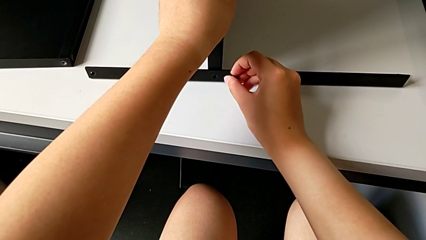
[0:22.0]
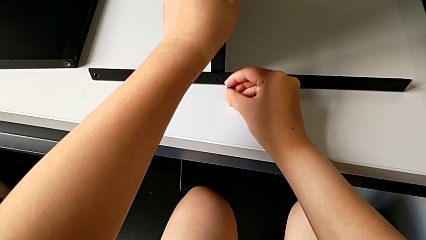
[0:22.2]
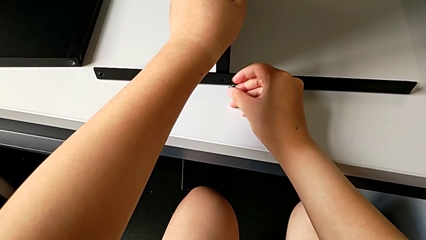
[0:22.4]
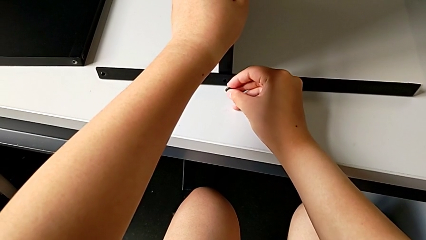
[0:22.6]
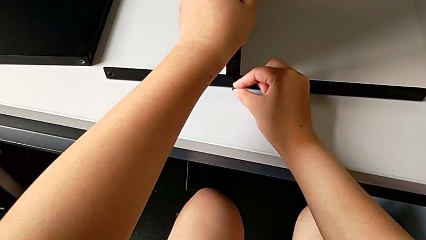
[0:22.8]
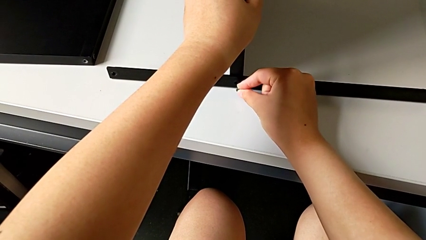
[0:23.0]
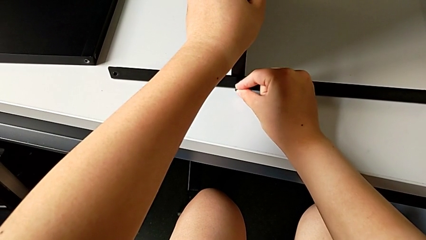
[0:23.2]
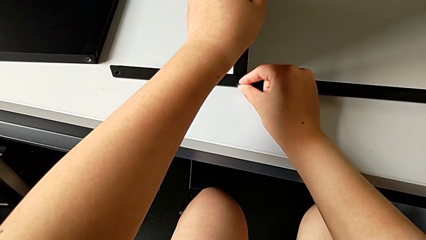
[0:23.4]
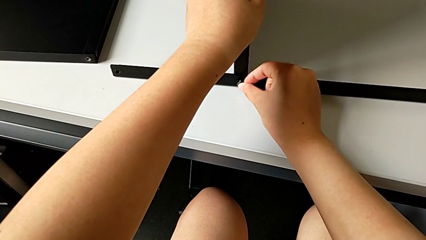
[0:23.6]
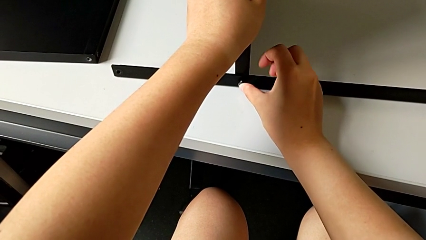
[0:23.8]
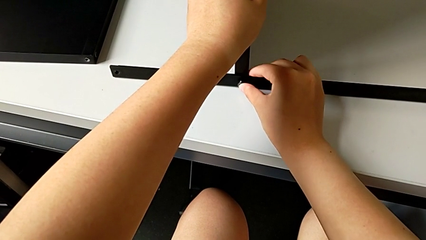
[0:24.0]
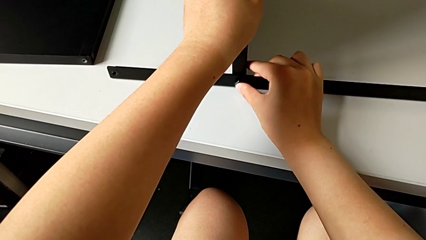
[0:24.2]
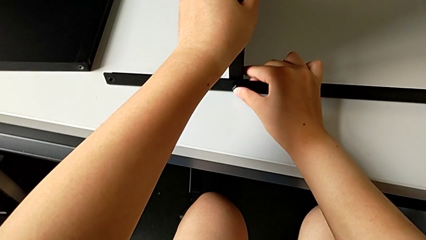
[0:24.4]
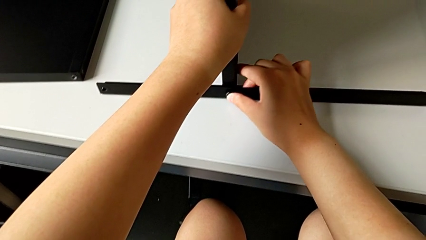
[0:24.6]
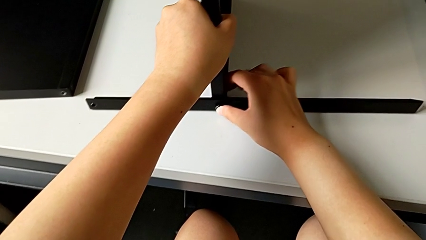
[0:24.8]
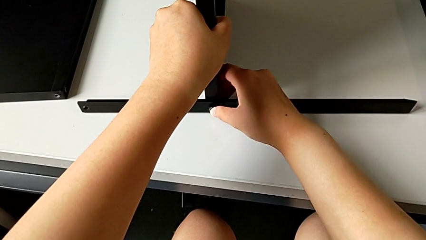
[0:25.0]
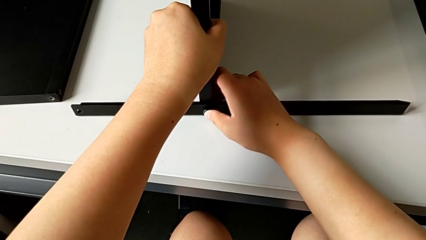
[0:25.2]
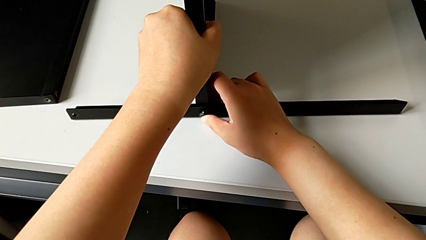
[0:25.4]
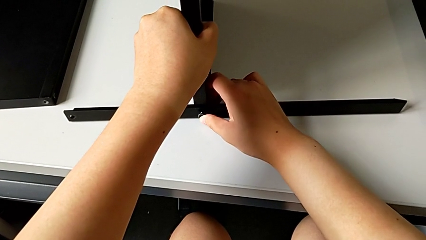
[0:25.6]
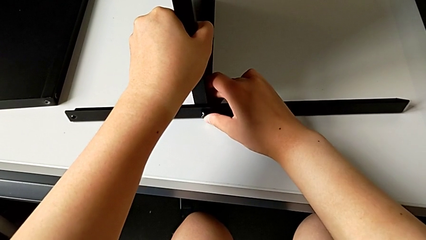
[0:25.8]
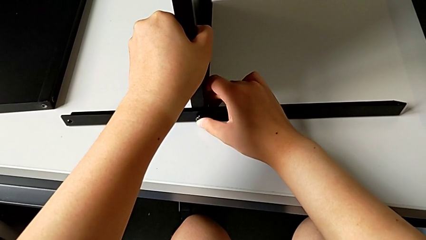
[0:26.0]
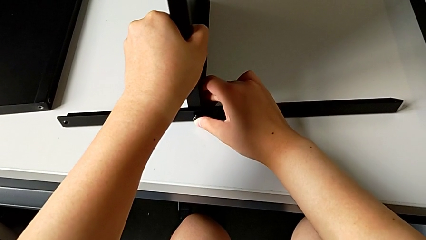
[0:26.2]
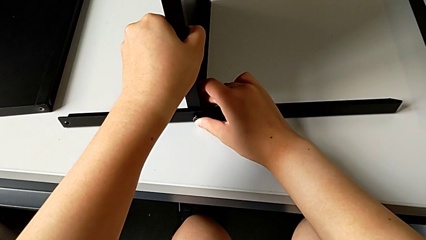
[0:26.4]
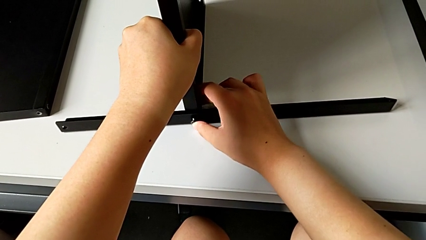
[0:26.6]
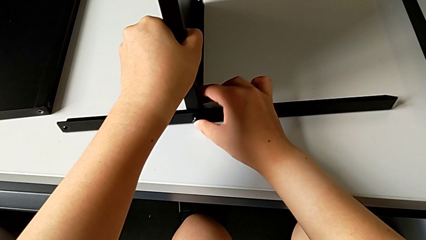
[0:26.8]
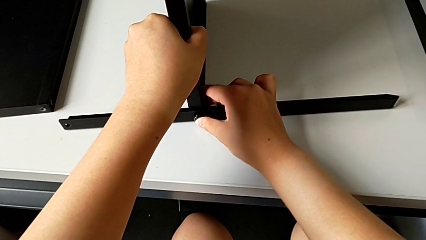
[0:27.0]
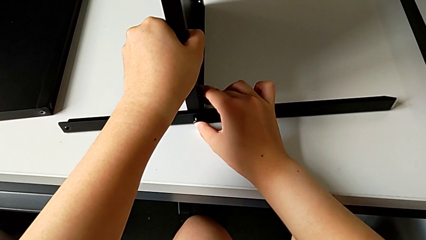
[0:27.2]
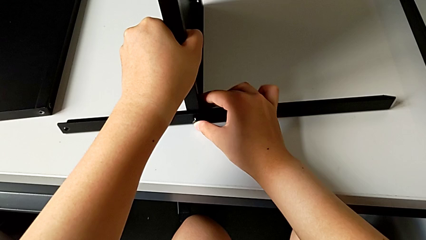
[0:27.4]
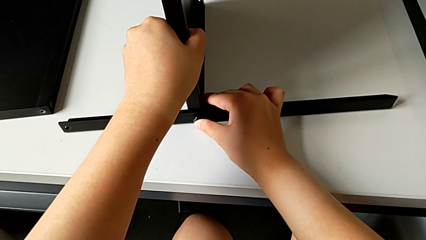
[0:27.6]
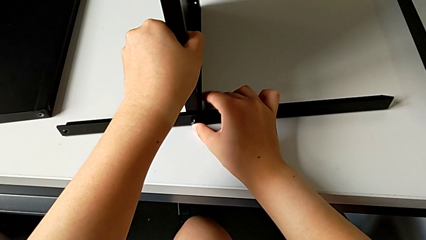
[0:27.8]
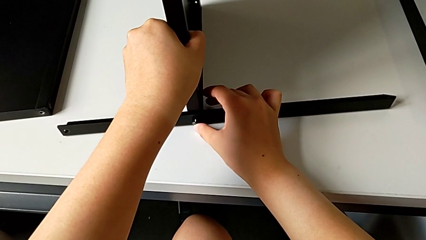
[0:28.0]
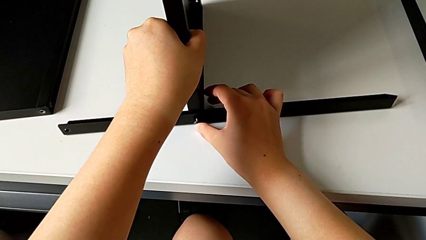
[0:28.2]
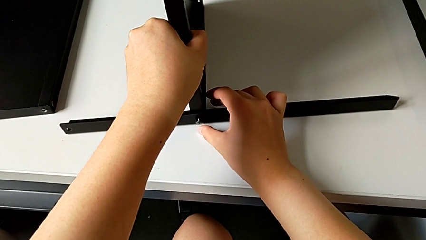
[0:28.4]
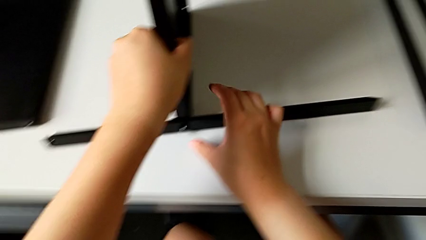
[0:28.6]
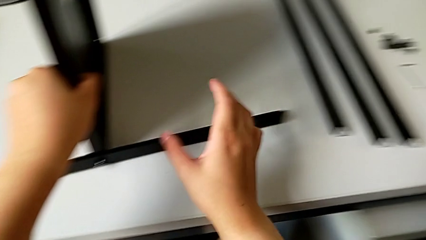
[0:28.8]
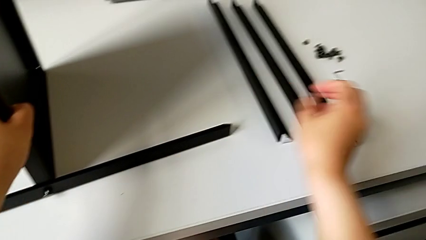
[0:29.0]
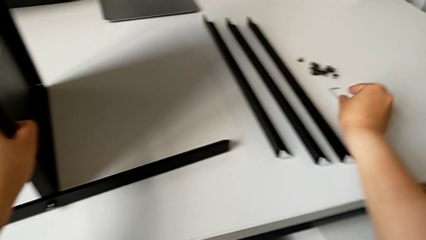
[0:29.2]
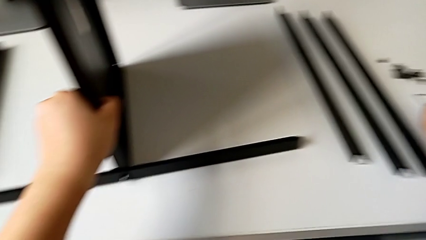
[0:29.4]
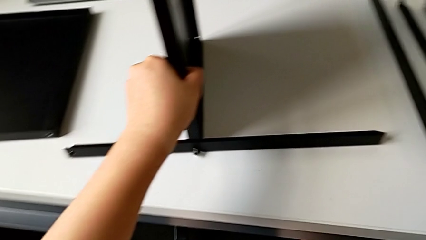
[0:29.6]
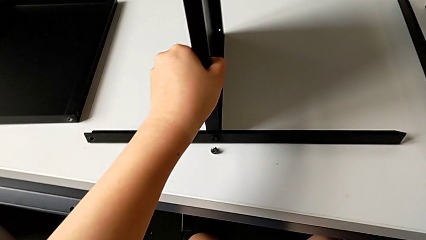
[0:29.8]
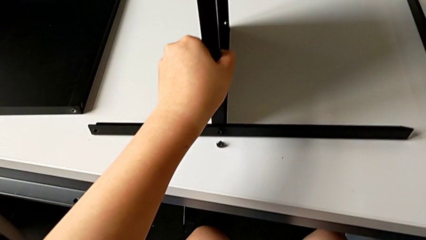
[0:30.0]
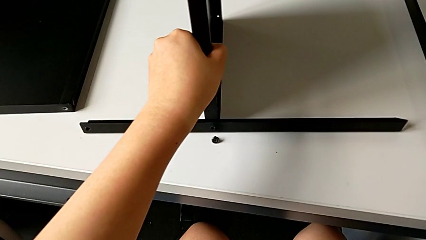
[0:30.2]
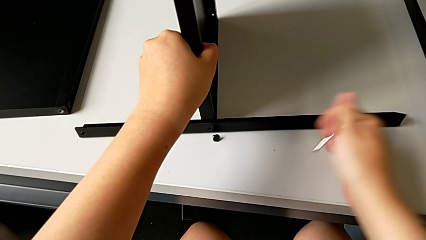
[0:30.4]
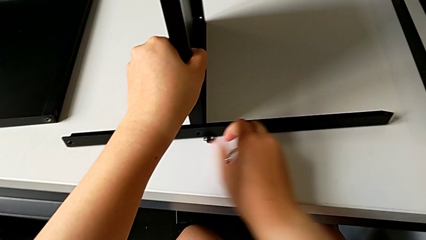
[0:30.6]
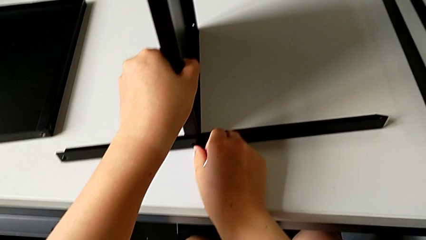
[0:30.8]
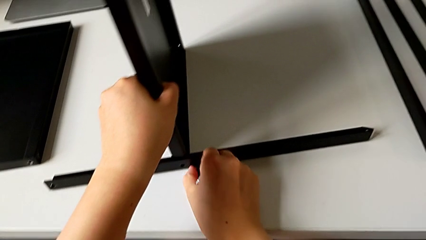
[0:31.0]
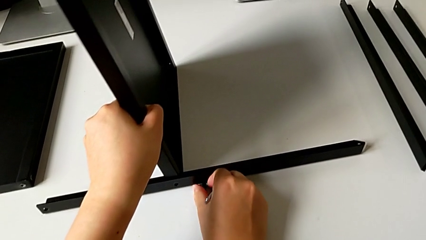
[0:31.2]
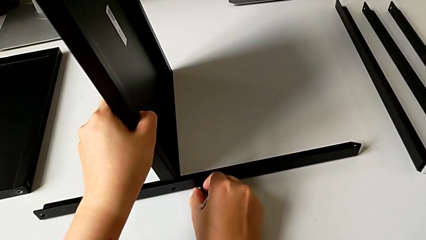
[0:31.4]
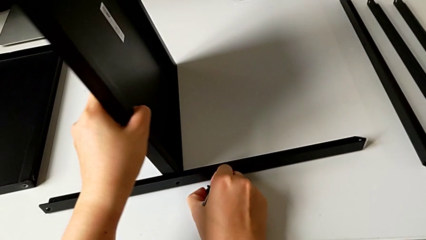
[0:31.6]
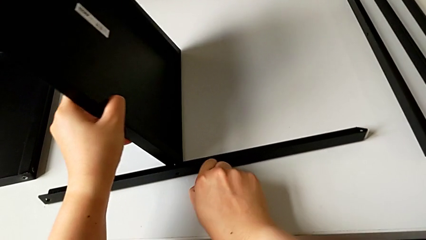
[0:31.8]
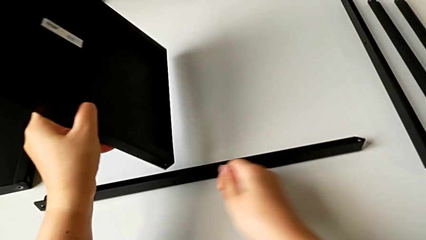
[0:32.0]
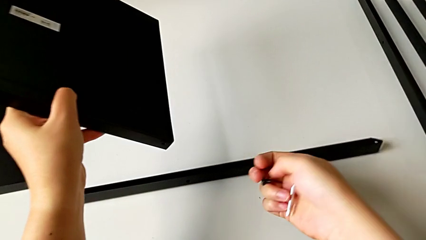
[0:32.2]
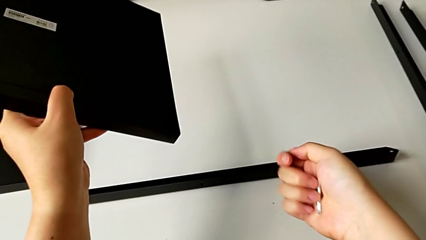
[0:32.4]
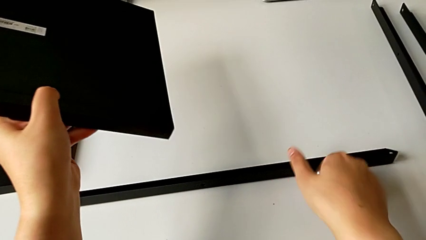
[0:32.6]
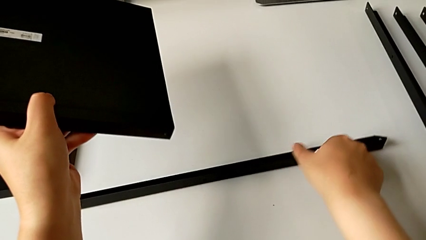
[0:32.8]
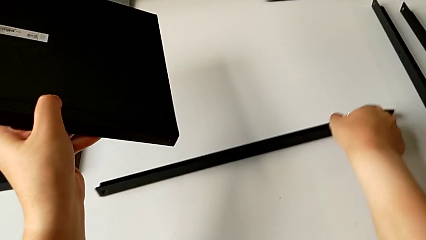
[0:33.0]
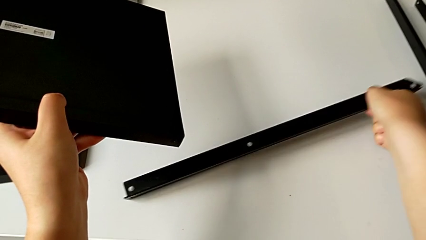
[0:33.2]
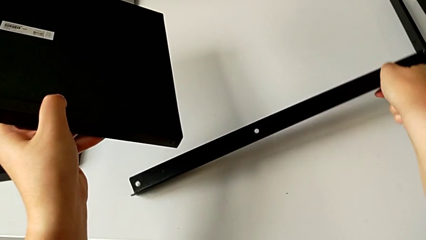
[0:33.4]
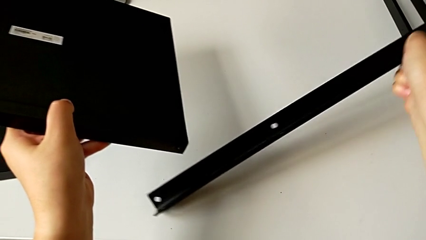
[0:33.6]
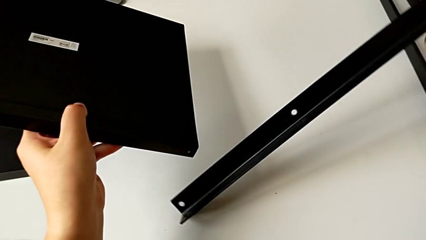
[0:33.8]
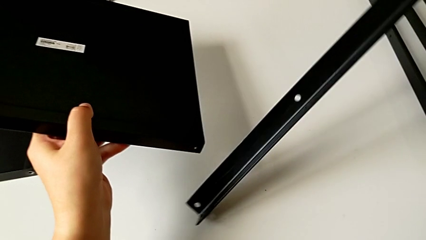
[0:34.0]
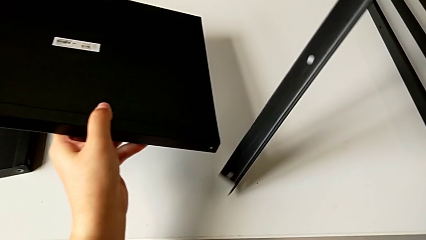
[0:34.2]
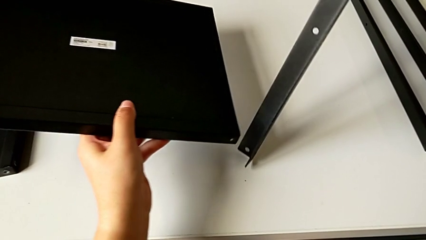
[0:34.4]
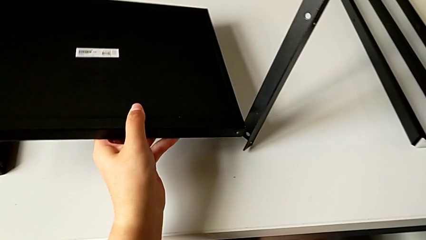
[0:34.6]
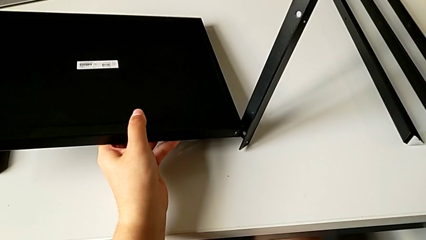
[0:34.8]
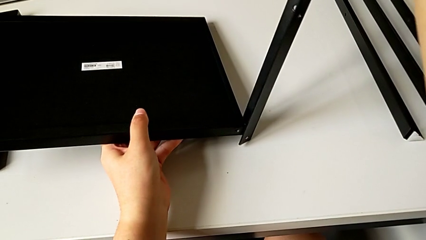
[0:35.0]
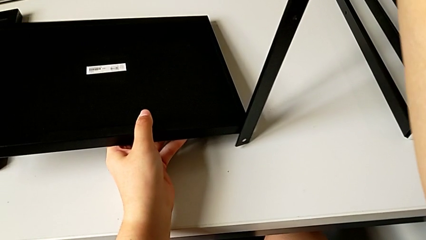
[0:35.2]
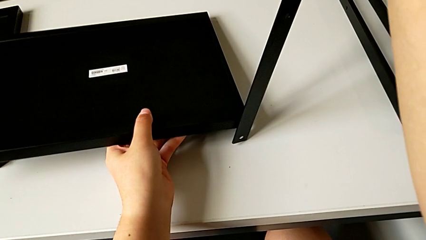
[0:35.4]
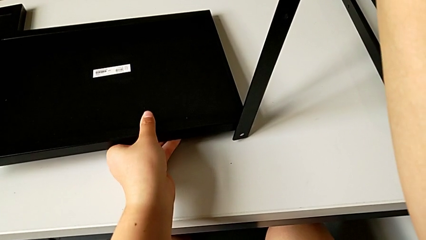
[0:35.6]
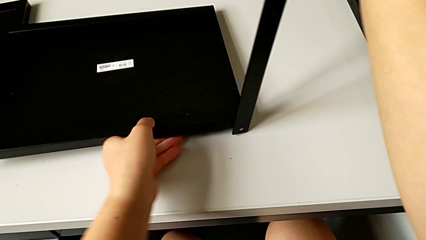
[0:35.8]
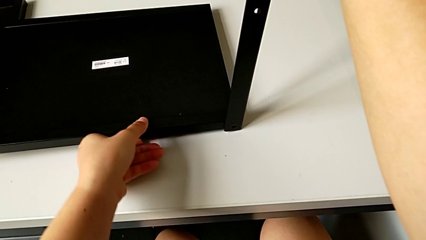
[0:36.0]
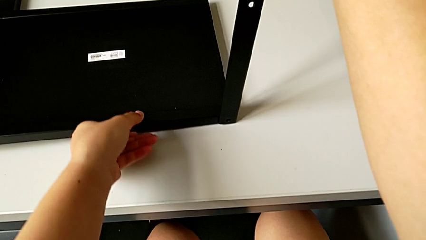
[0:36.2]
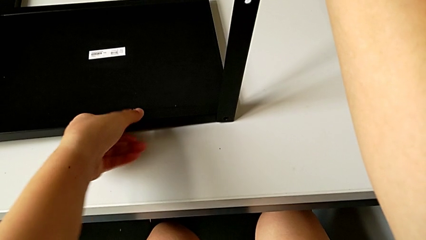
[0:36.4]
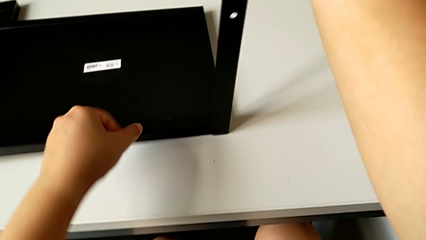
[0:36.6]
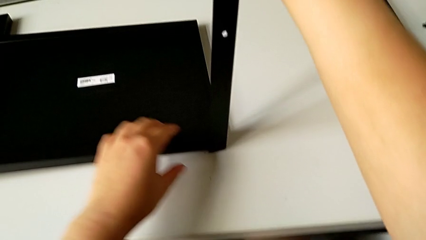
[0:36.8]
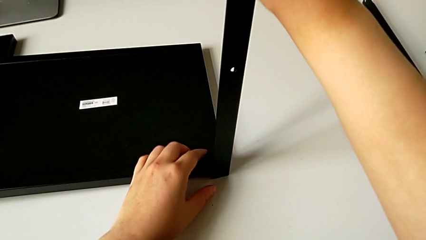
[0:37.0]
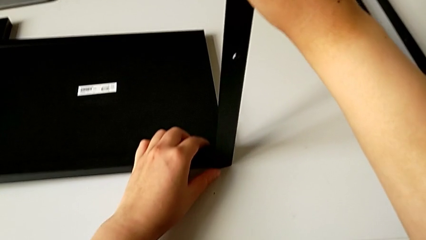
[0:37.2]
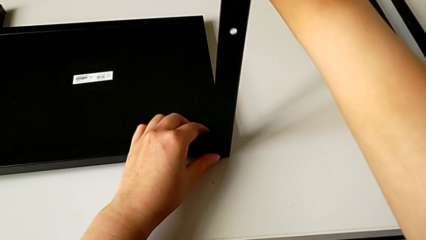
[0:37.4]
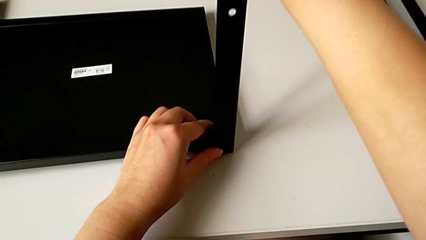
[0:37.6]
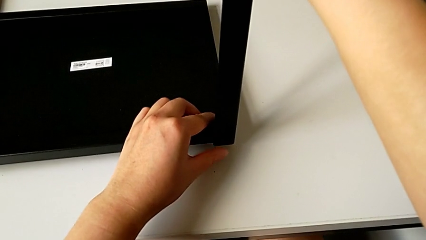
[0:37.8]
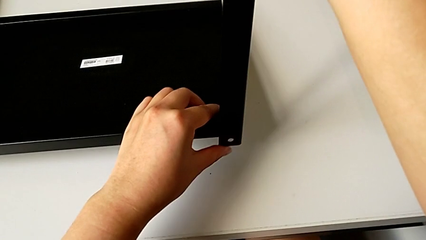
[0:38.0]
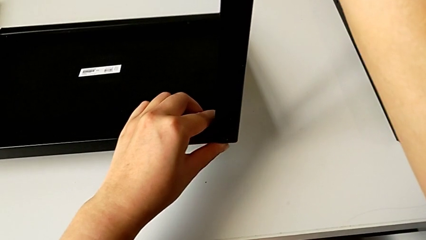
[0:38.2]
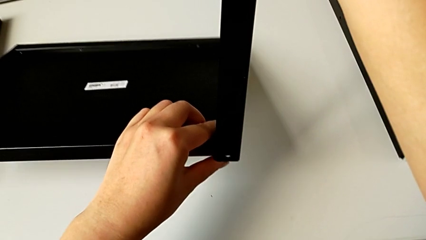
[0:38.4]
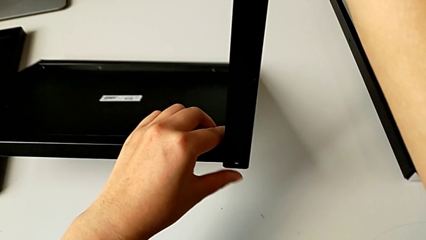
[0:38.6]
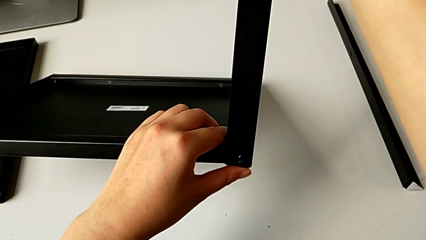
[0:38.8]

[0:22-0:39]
The camera wearer is inspecting the shelf and the leg. They insert the first hex socket head, grab the Allen wrench, grab the hex socket head, grab the leg and begin to align it.
